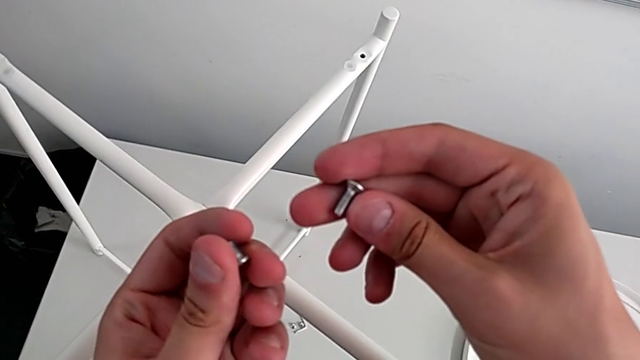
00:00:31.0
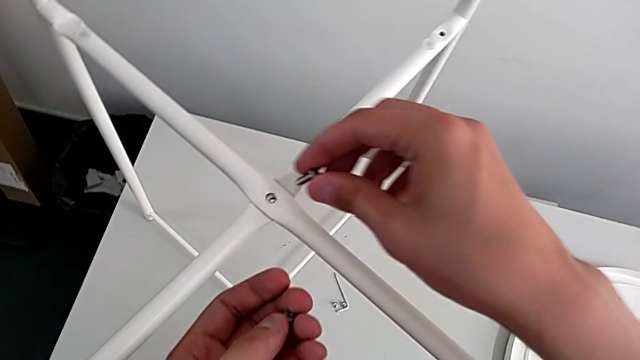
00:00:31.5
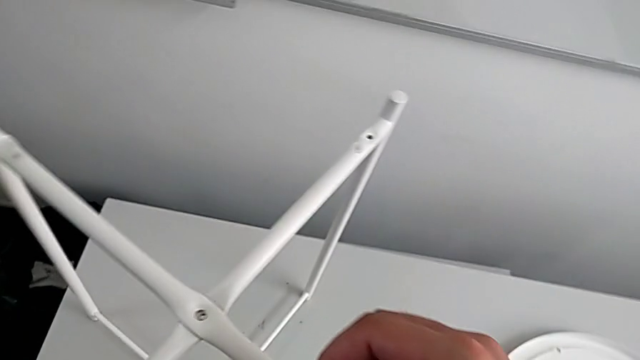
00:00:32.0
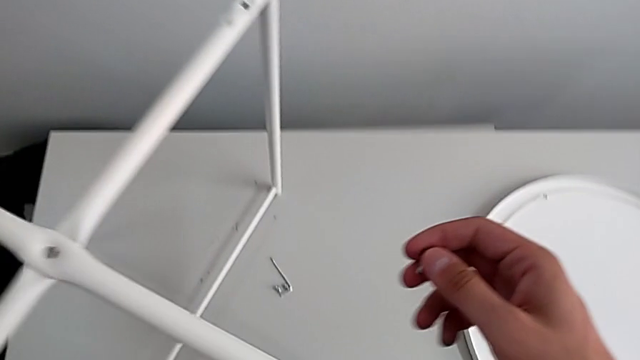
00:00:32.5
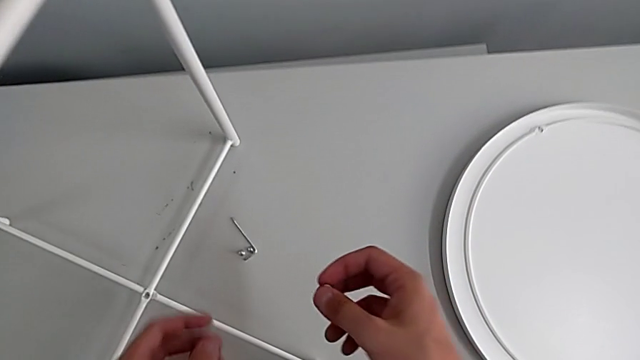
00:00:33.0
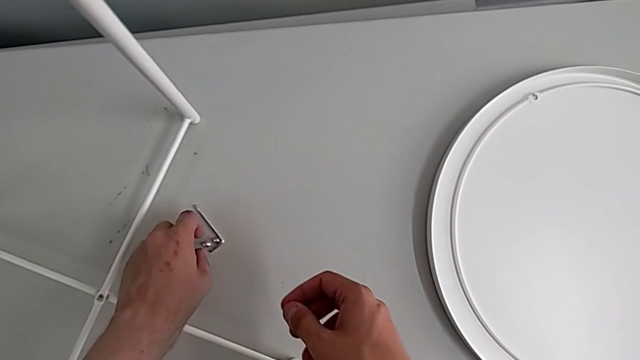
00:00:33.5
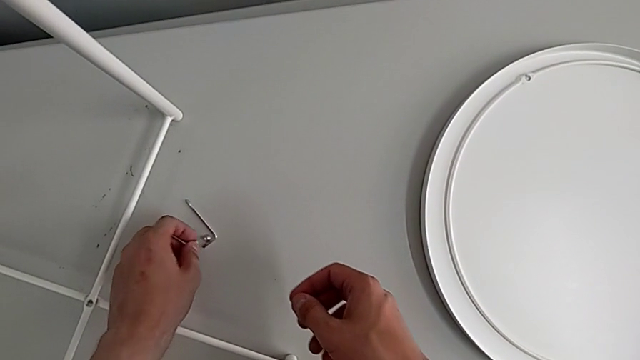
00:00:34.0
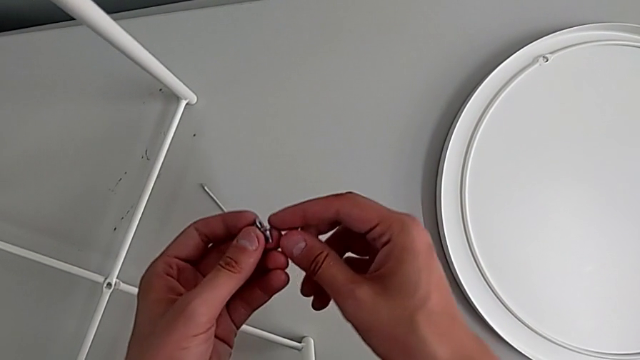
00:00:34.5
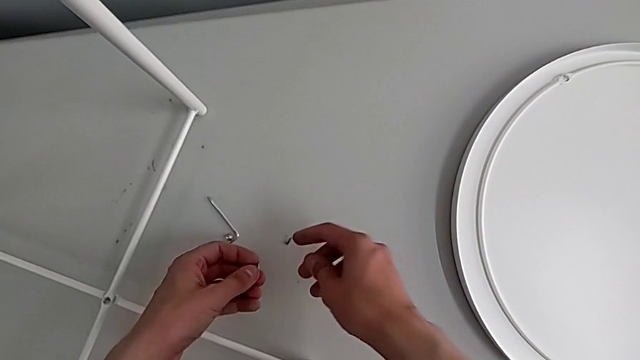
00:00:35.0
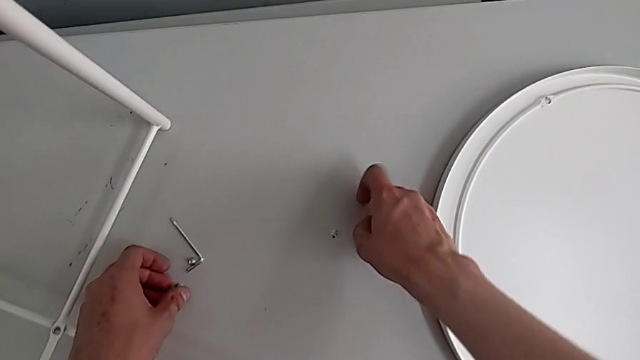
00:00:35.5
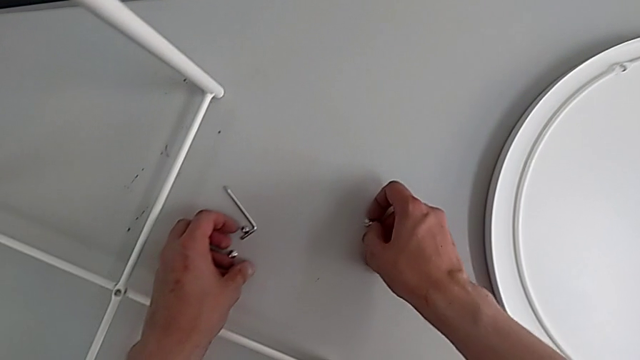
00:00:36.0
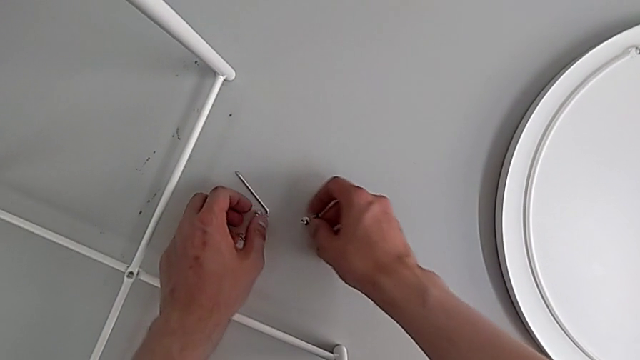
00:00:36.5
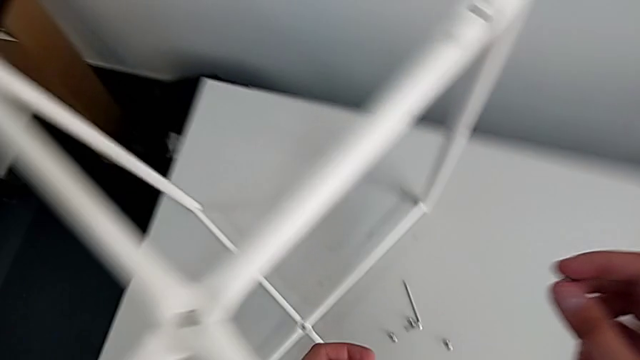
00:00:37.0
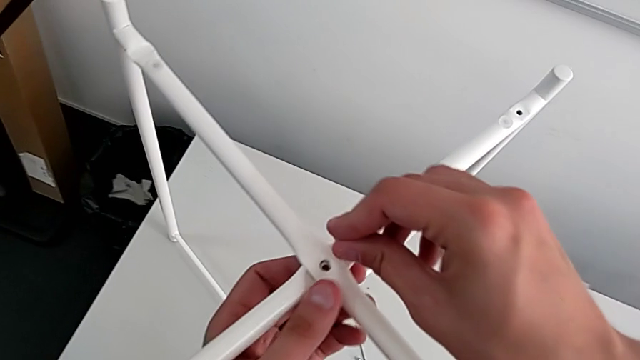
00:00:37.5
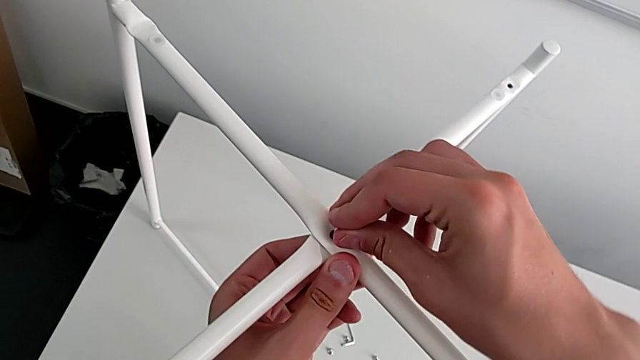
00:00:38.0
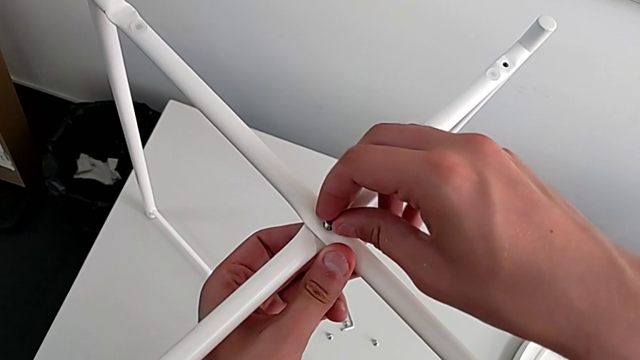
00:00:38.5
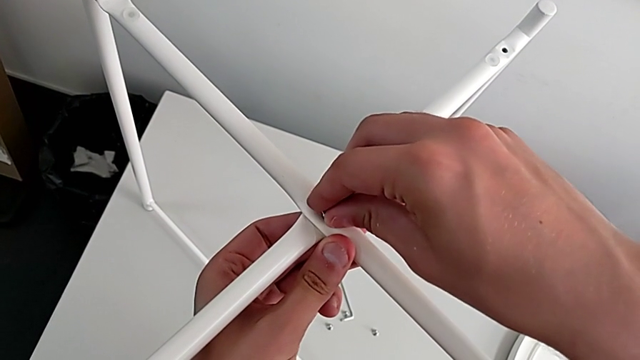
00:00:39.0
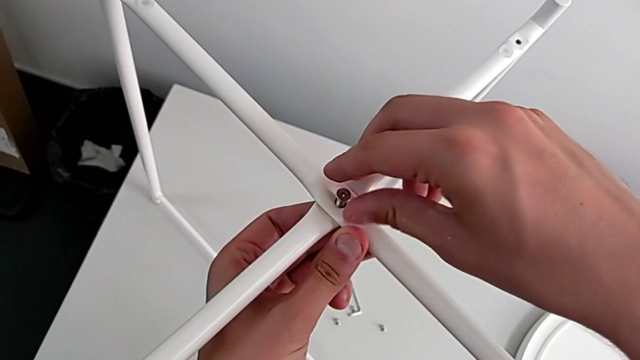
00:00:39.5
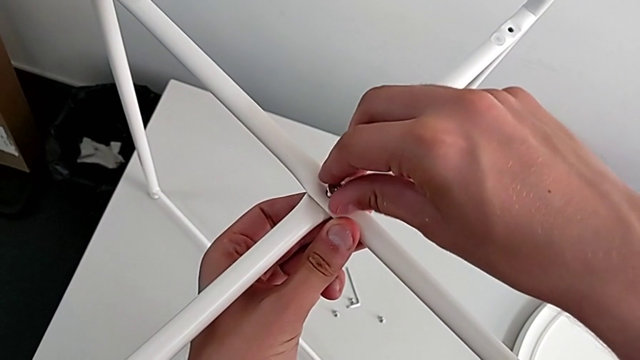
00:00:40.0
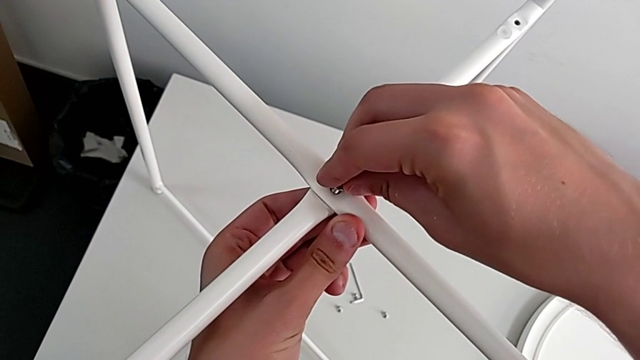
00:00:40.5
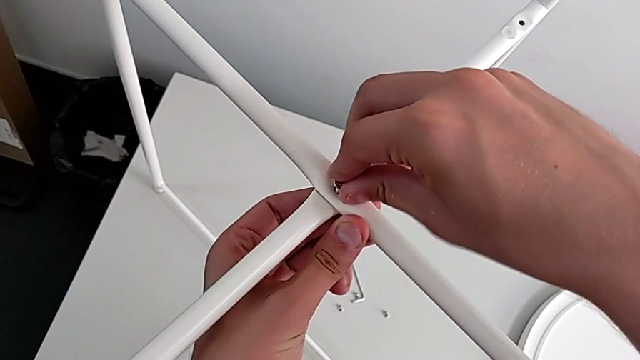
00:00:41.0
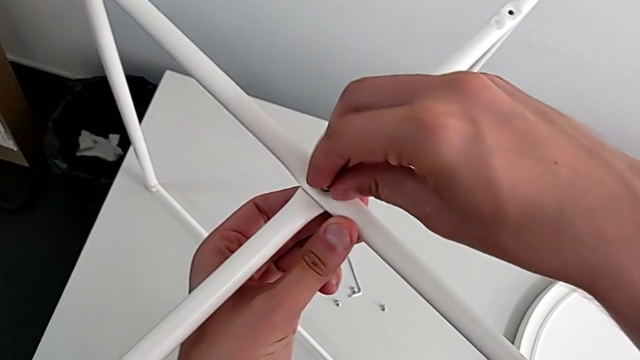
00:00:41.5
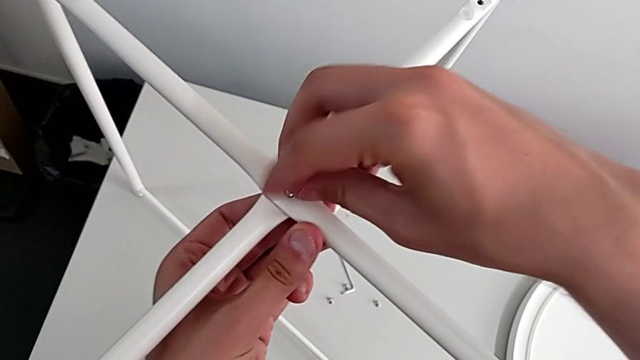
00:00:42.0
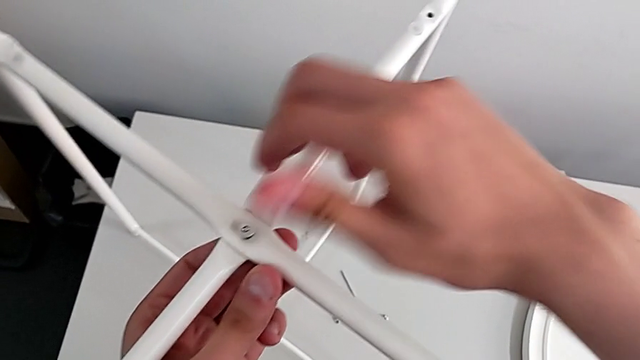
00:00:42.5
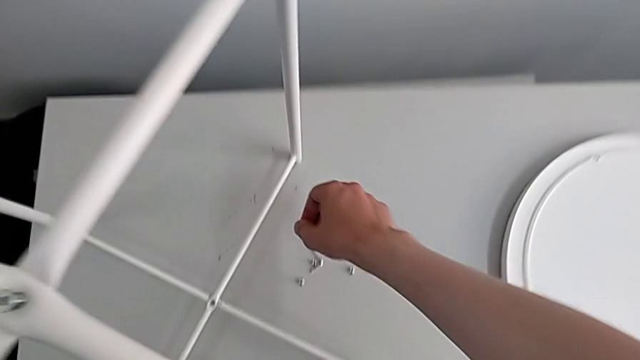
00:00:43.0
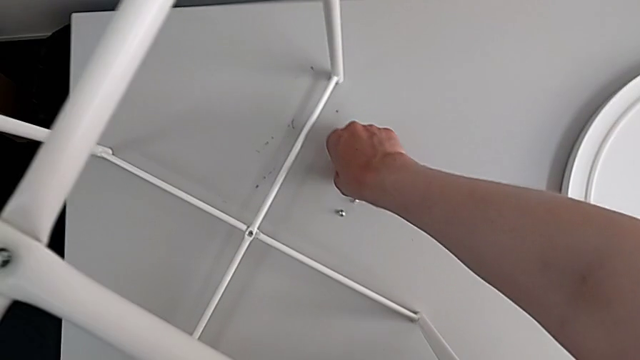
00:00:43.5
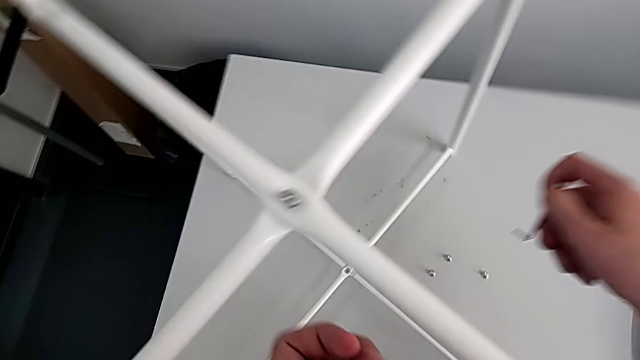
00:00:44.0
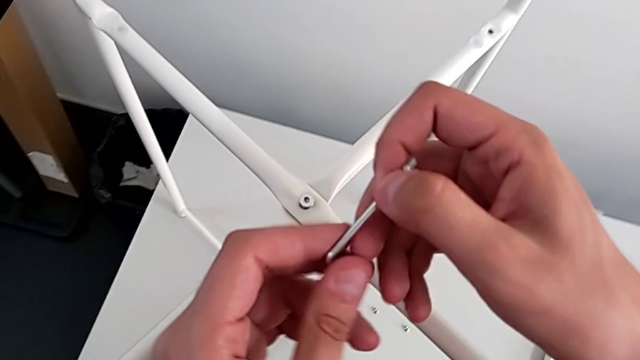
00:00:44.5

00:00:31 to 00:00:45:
The camera wearer is screwing the top hex socket head. They wrongly place the hex socket head, grasping the small hex socket head, and drop the small hex socket head, grab the large hex socket head, insert it, screw the top hex socket head and grab the Allen wrench.

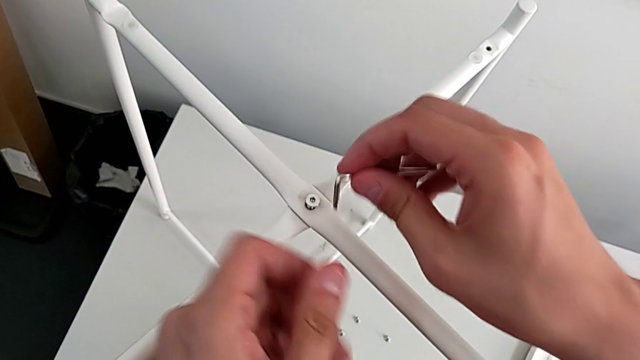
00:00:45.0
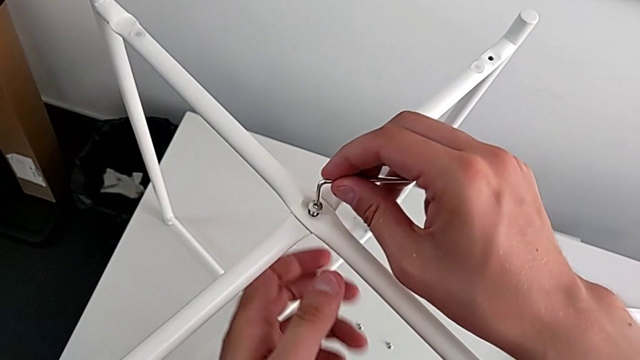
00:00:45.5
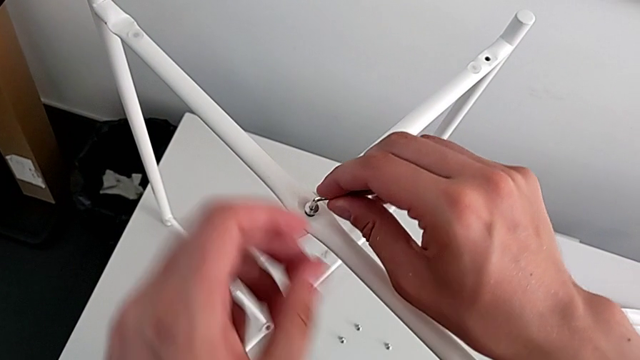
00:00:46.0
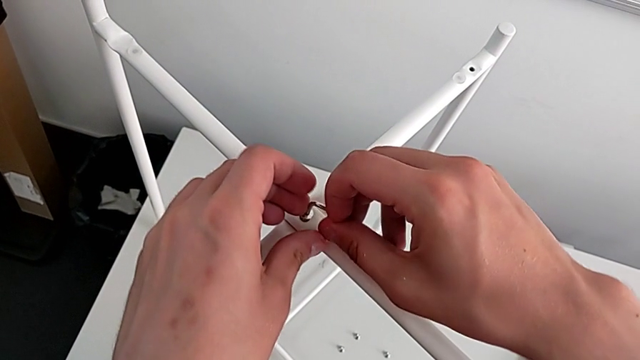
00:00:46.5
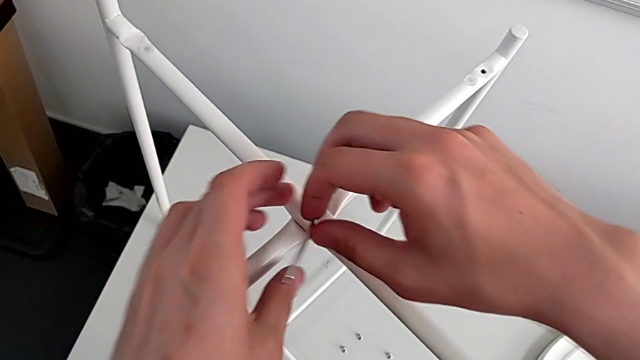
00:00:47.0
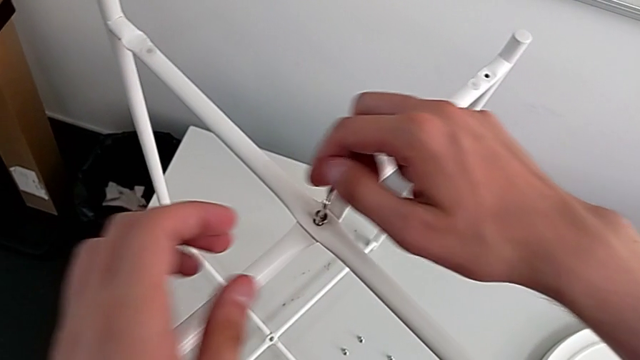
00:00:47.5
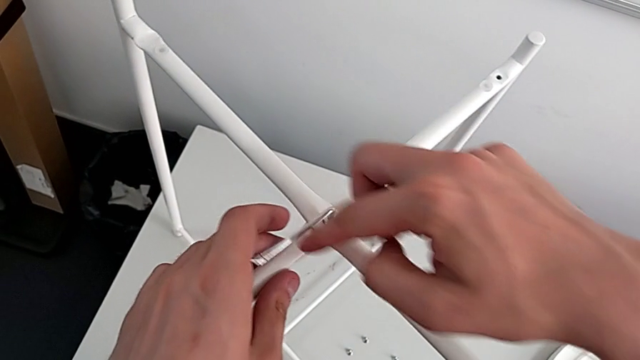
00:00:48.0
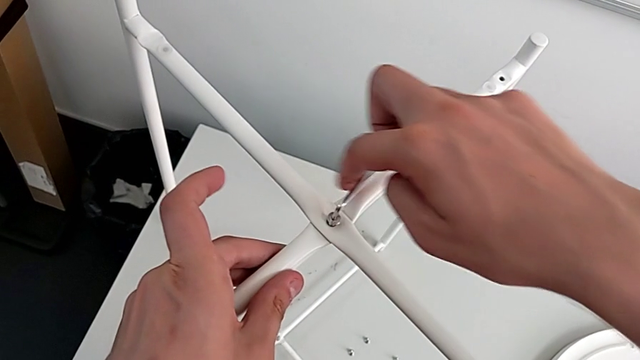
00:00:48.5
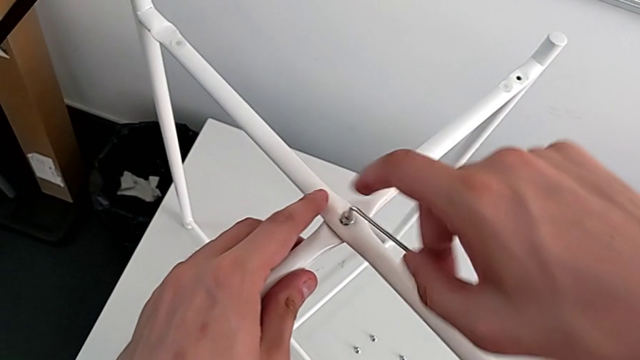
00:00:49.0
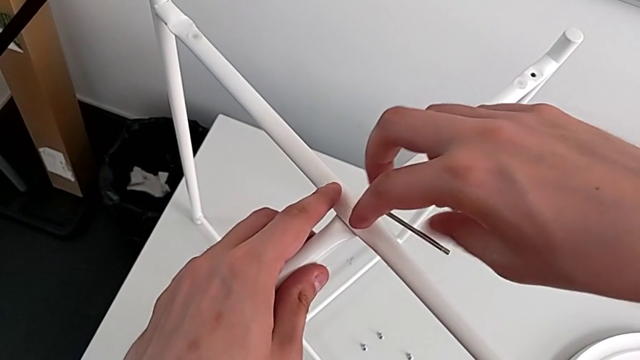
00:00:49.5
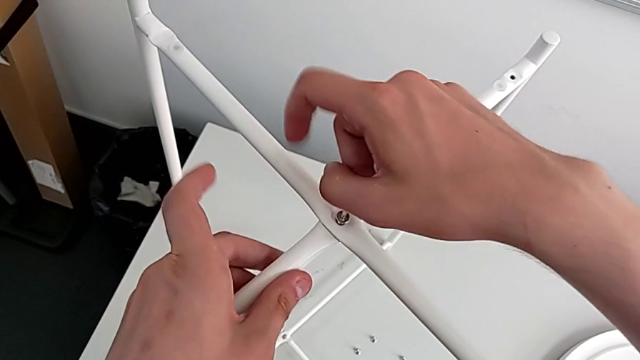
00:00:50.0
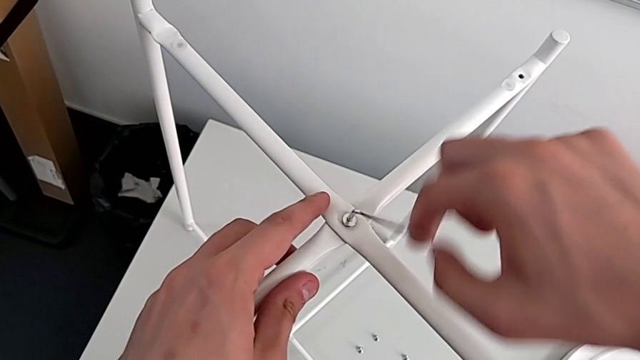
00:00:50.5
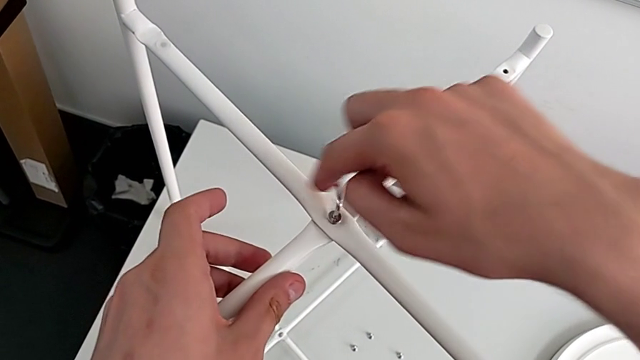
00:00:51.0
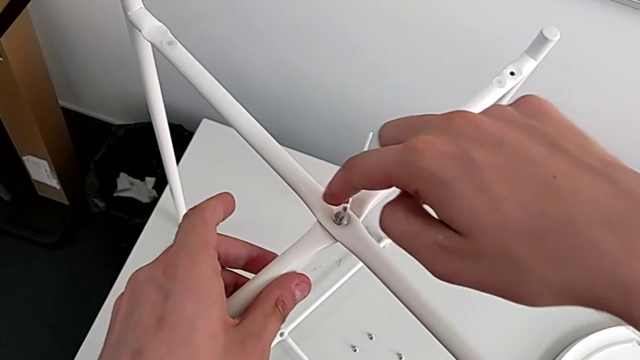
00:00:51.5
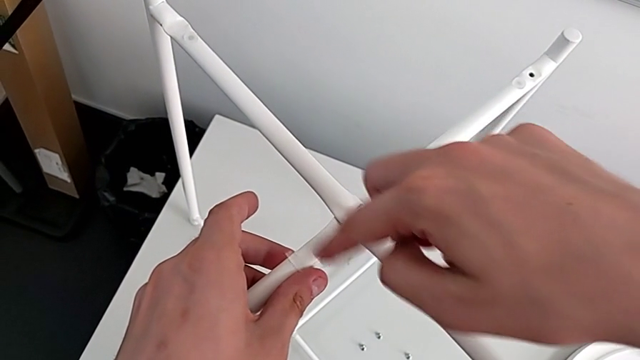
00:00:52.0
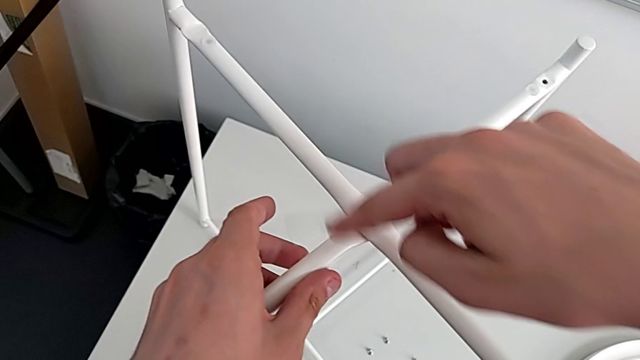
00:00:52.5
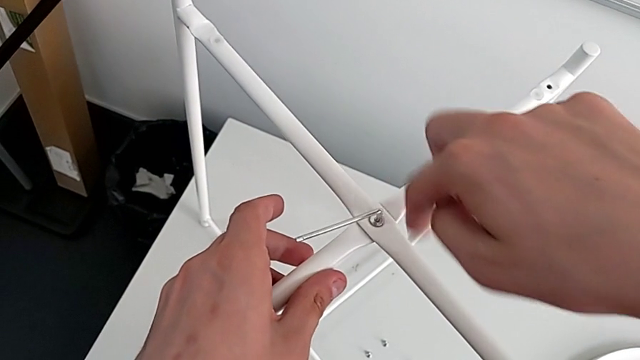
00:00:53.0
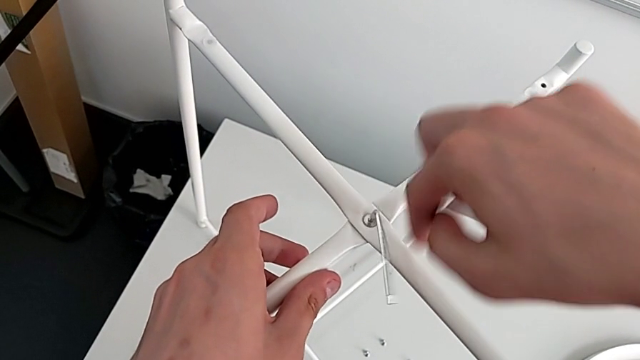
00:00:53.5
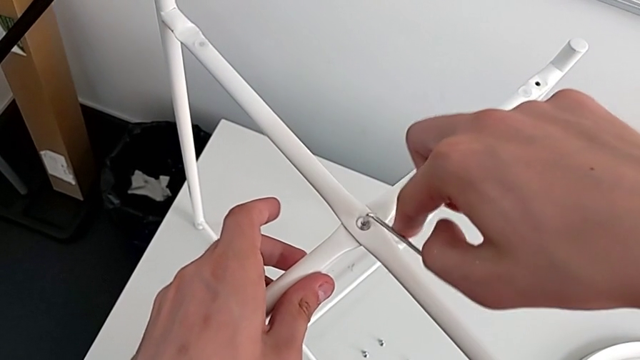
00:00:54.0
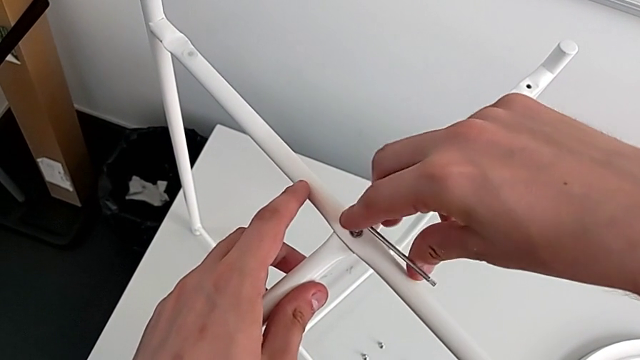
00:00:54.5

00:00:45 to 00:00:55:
The camera wearer is screwing the top hex socket head. They insert the Allen wrench and begin to screw the hex socket head.
